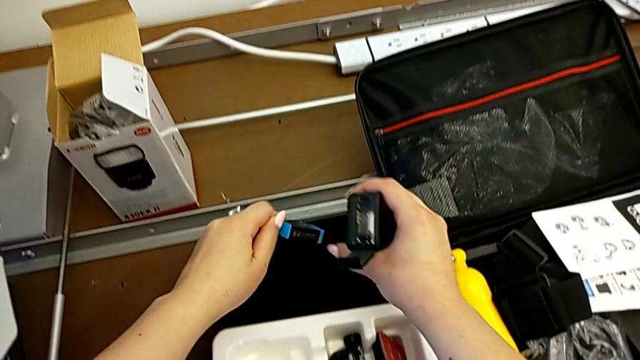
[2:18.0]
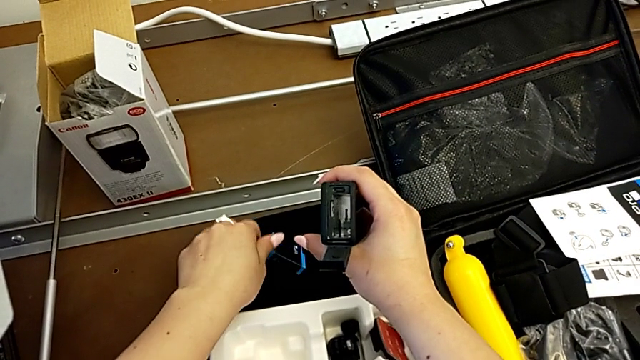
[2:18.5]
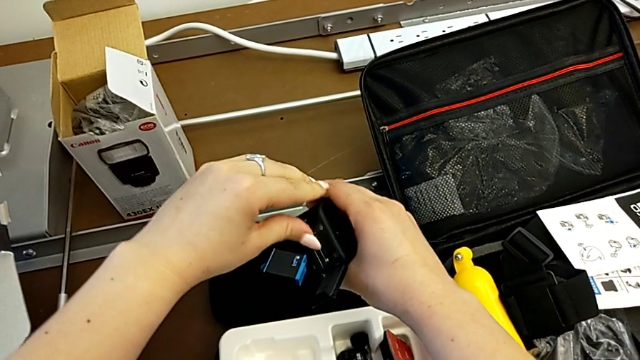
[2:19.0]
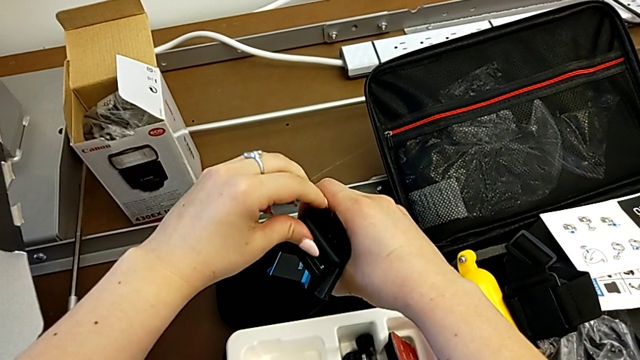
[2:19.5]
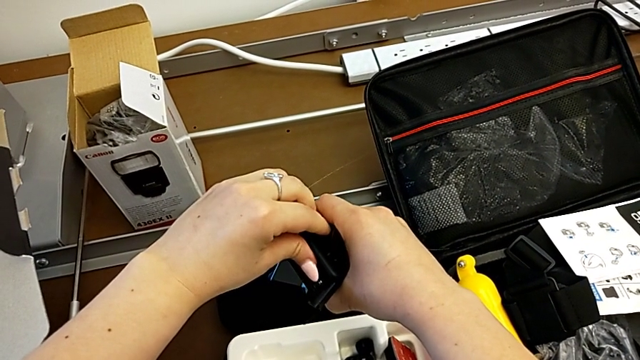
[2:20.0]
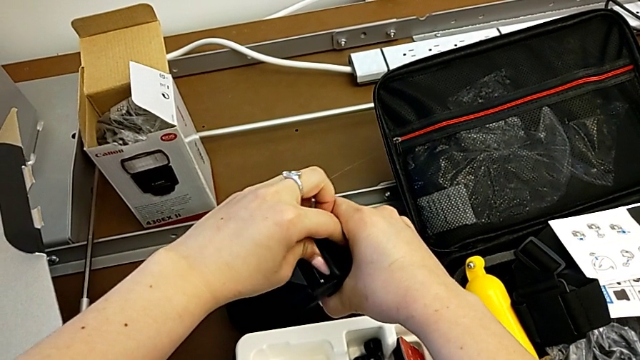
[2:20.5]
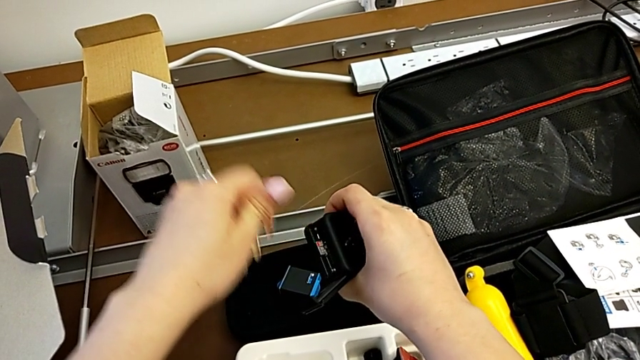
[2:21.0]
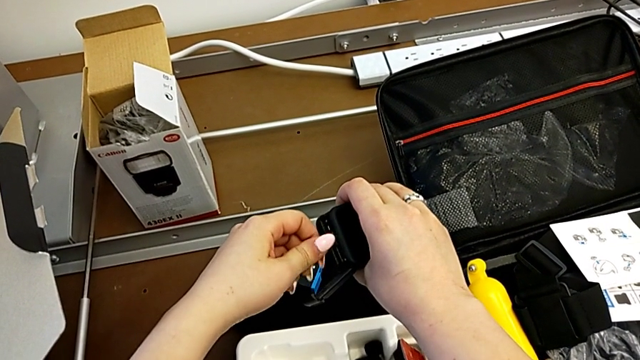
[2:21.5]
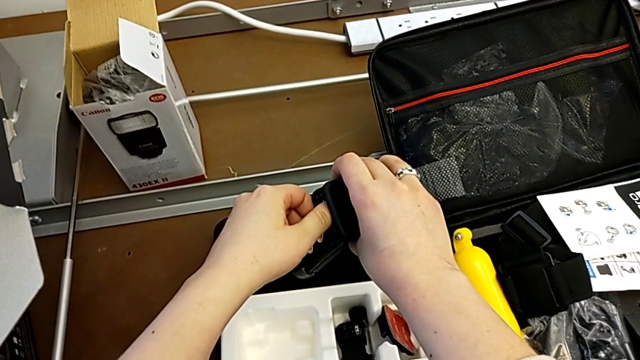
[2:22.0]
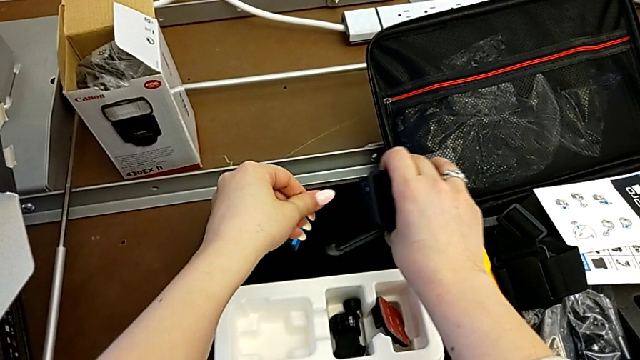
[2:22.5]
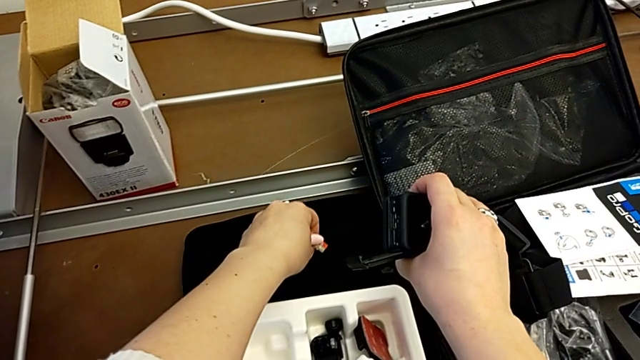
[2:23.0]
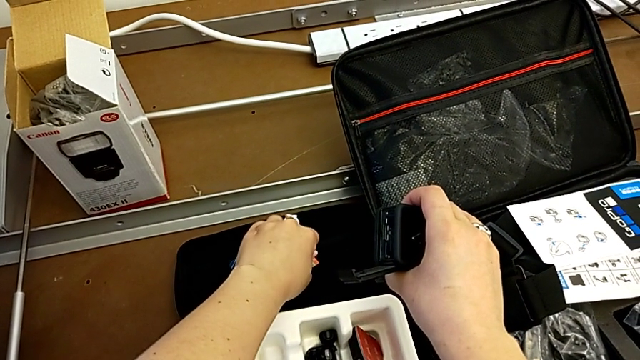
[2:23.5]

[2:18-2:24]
The camera wearer is removing the SD card. They place the battery, press the SD card, grab it and withdraw it.

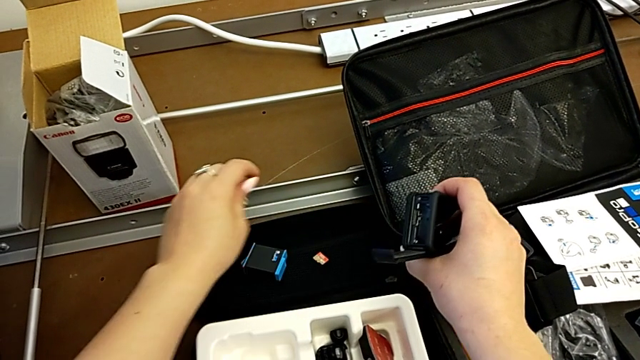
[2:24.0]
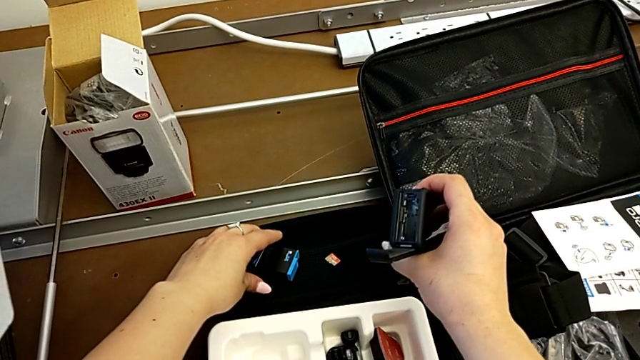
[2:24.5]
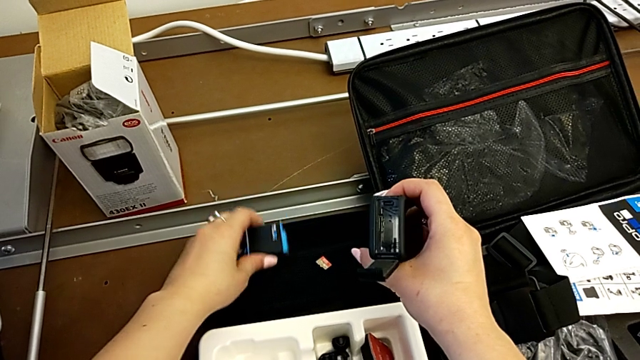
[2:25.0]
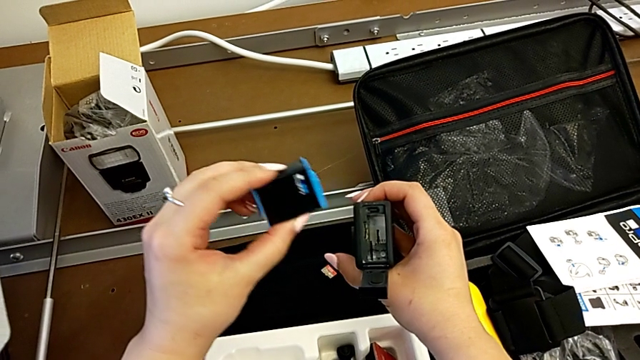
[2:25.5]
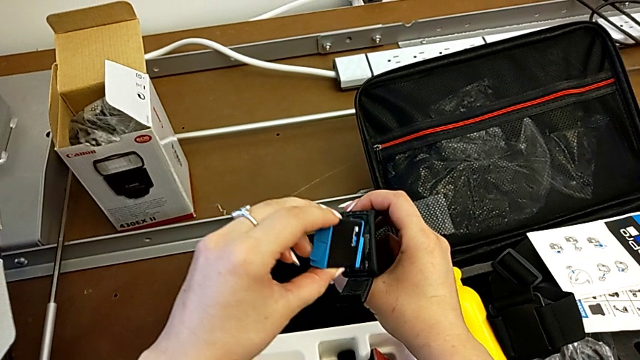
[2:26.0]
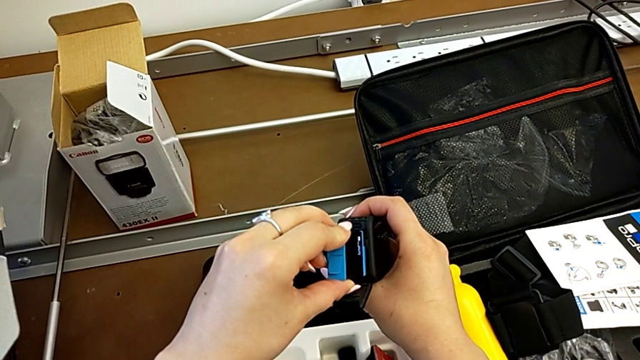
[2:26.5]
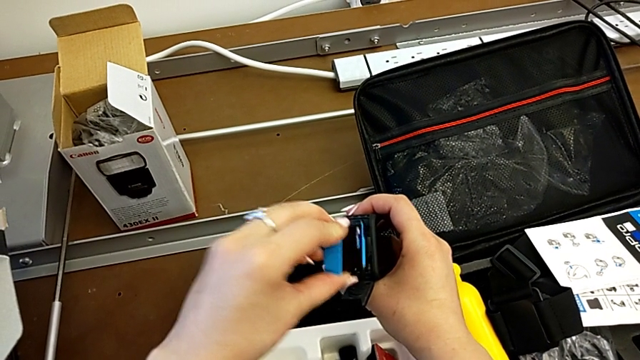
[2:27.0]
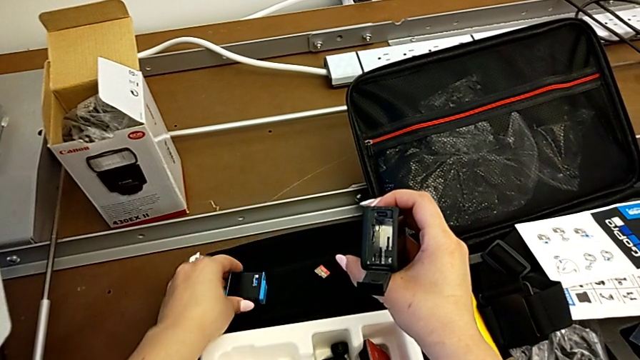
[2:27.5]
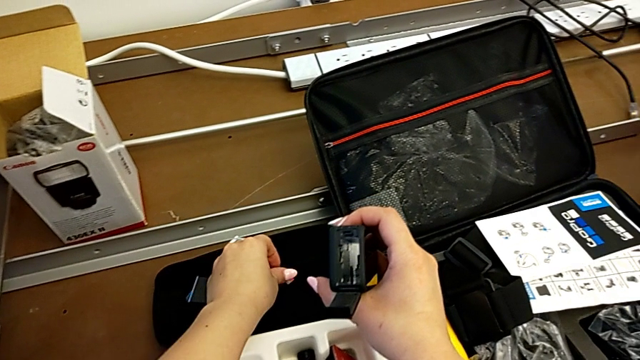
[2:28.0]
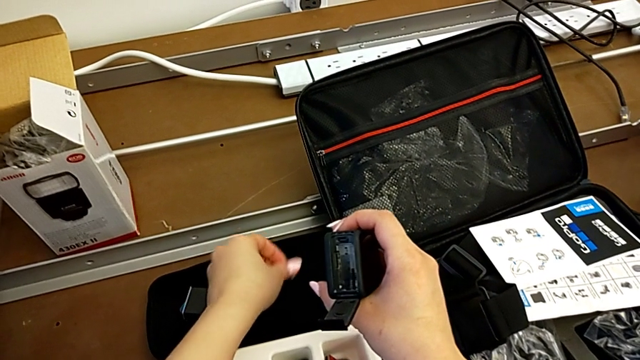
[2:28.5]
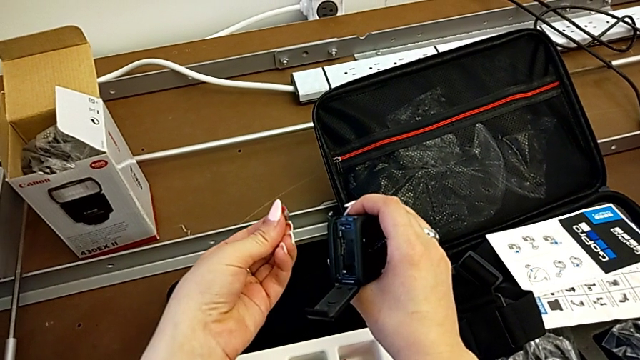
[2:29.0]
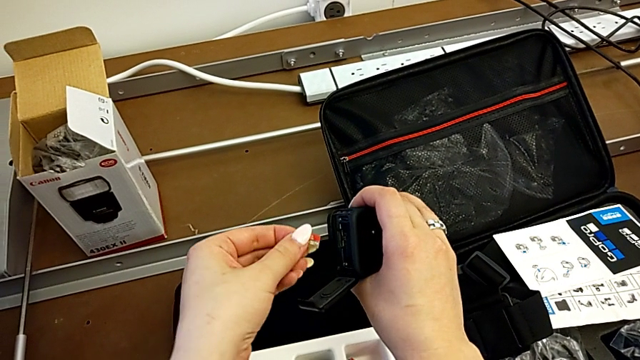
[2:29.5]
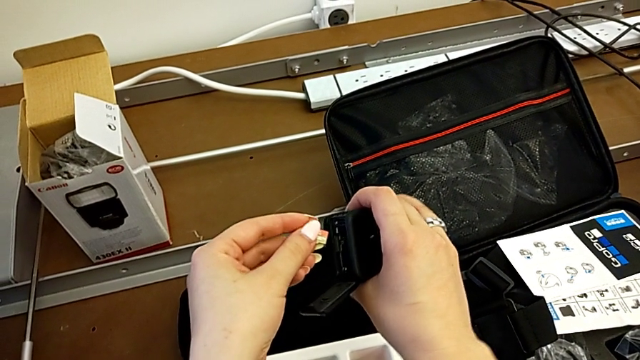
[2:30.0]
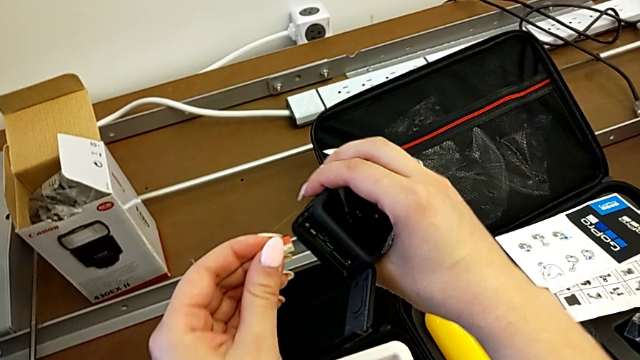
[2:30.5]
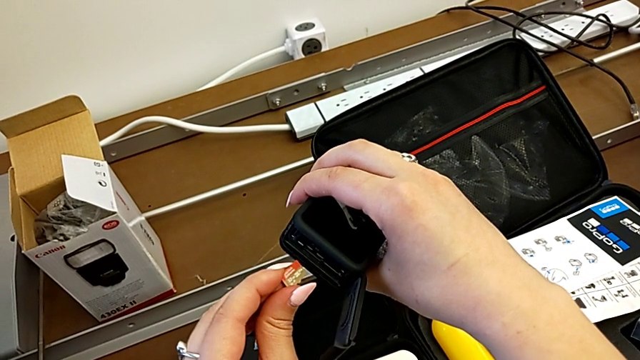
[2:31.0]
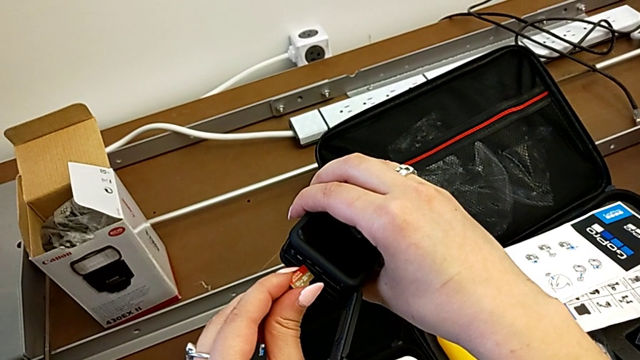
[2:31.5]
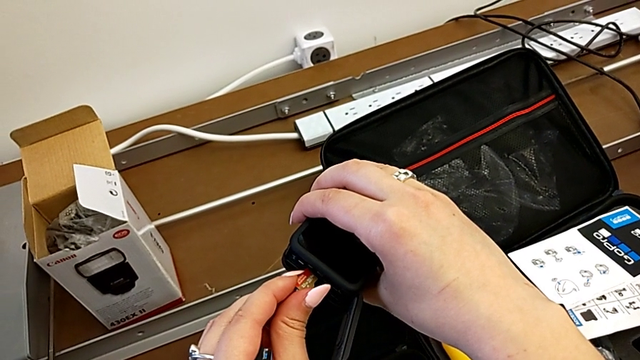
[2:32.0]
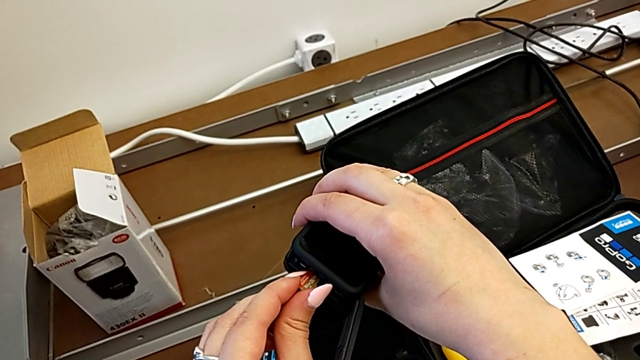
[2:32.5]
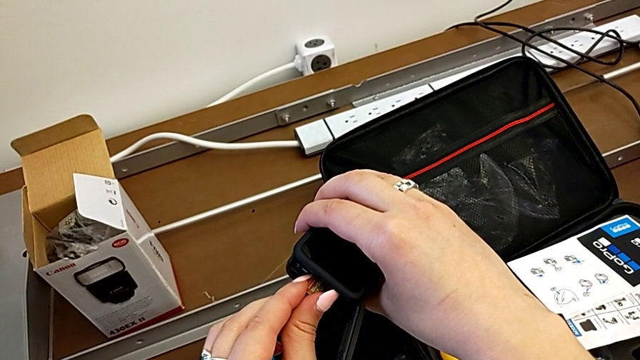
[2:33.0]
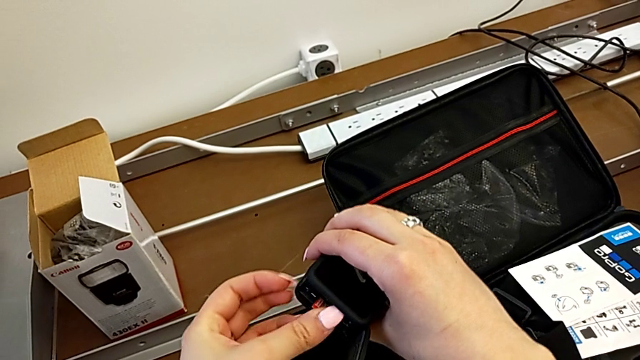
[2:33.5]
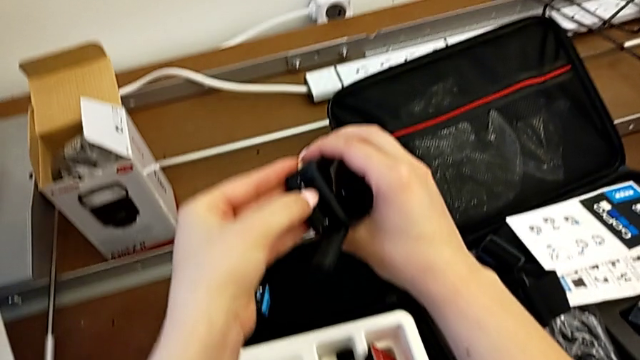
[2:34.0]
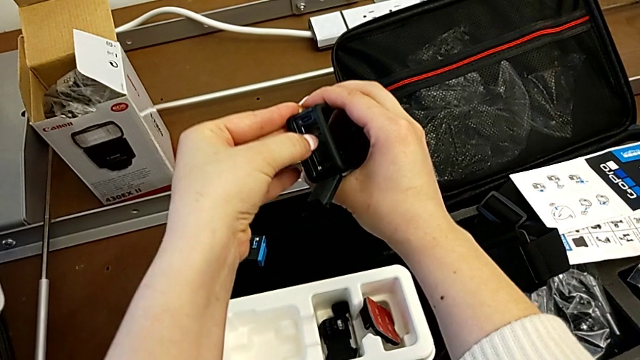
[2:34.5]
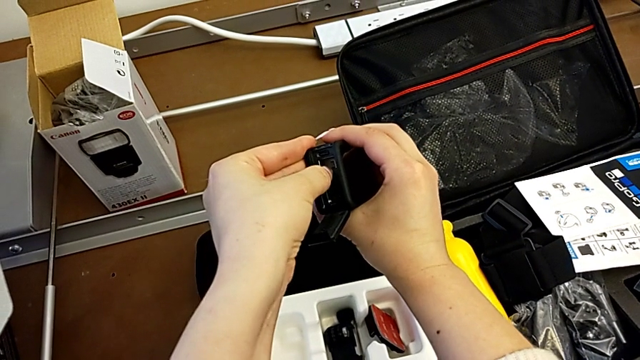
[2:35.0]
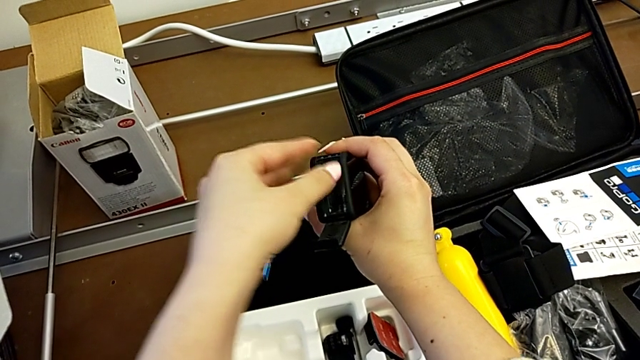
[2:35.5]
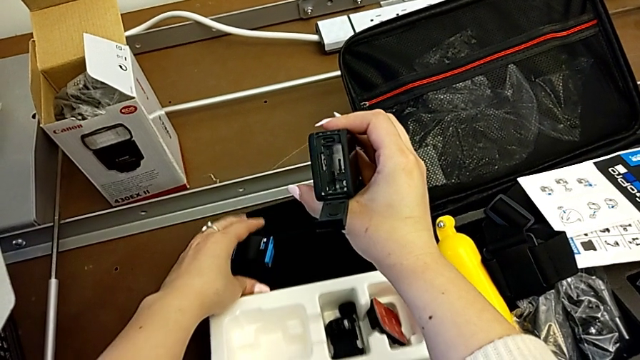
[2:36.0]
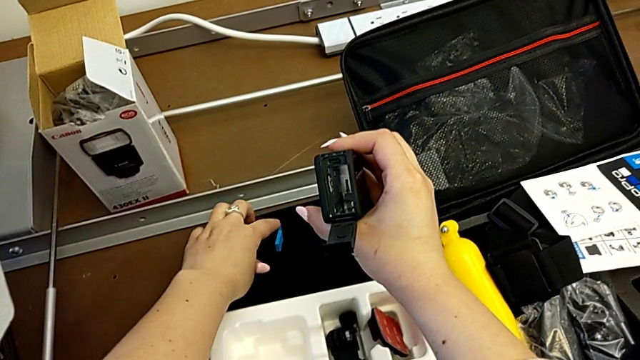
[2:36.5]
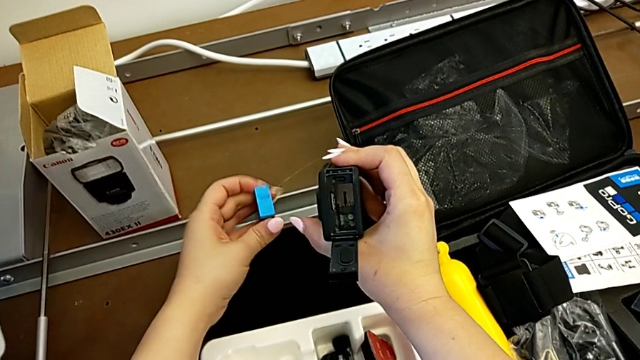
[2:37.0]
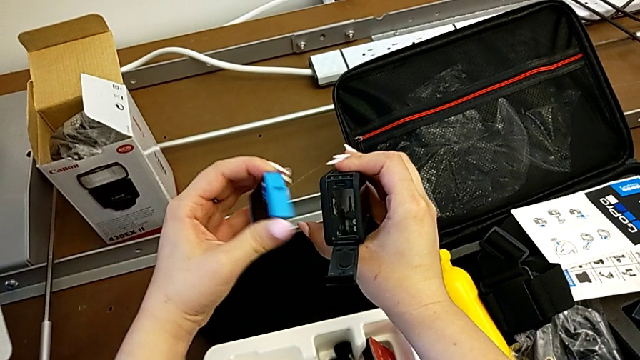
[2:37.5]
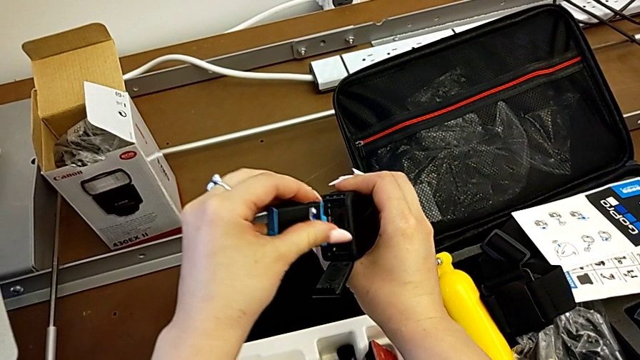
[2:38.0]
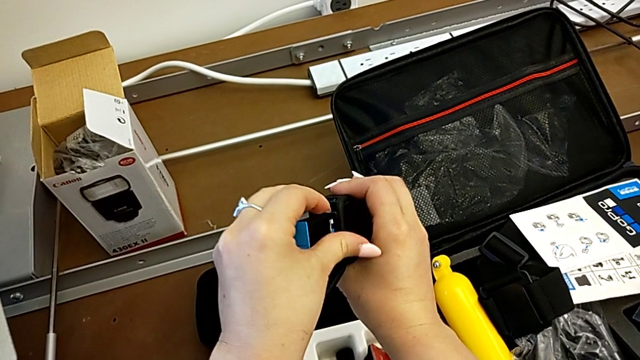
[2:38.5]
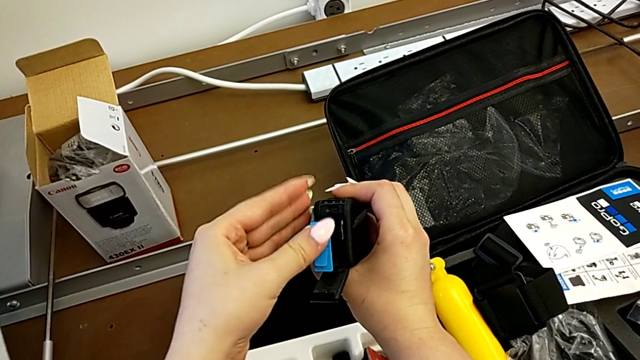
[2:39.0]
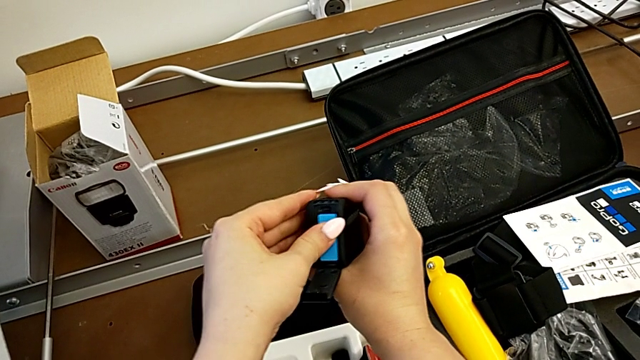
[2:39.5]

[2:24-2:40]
The camera wearer is inserting the battery and SD card into the GoPro. They grab the battery, lift it, place it, grab the SD card, insert it, press it, grab the battery, lift it and insert it.
